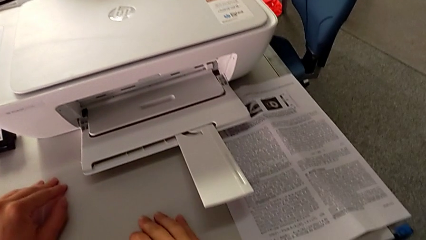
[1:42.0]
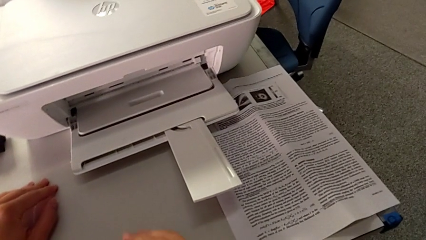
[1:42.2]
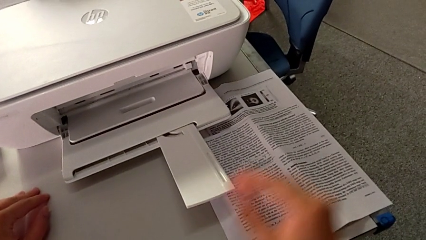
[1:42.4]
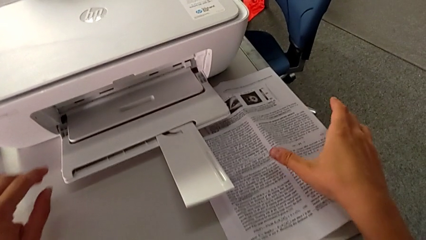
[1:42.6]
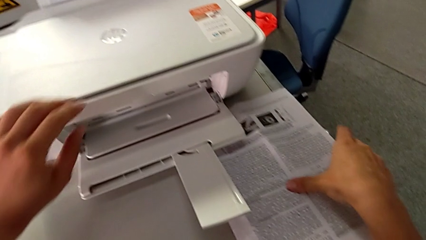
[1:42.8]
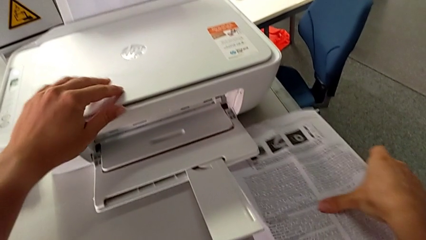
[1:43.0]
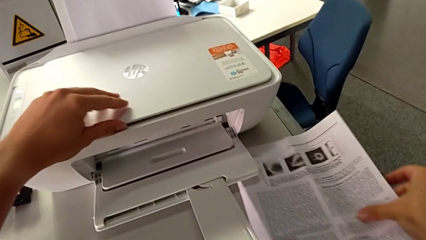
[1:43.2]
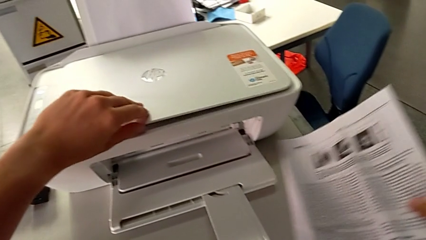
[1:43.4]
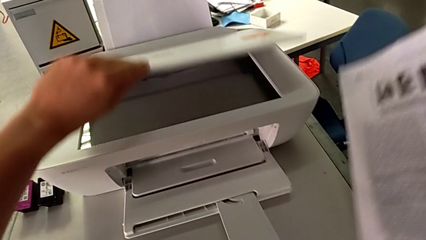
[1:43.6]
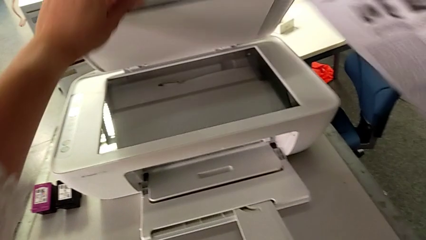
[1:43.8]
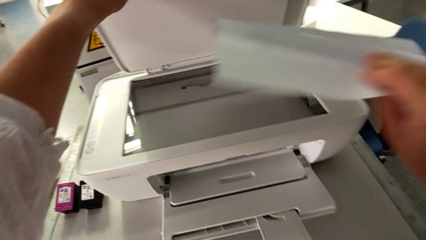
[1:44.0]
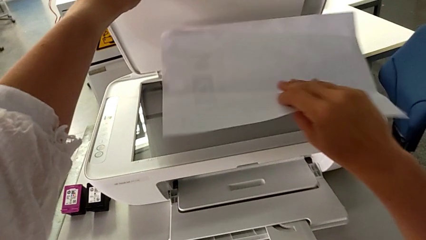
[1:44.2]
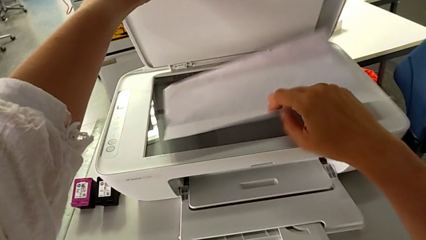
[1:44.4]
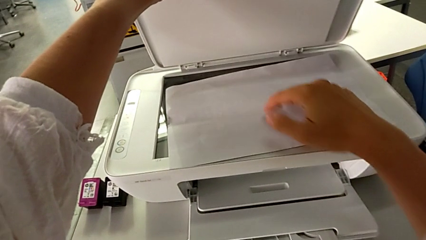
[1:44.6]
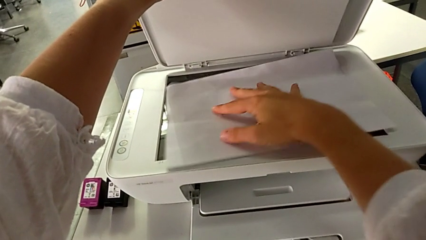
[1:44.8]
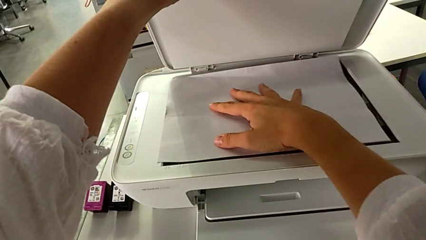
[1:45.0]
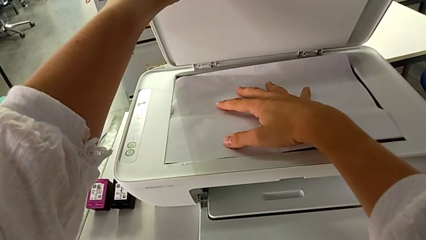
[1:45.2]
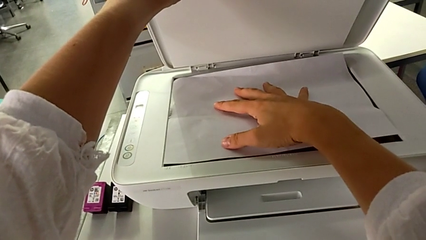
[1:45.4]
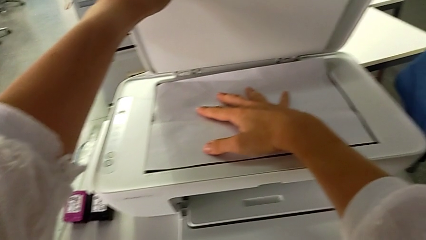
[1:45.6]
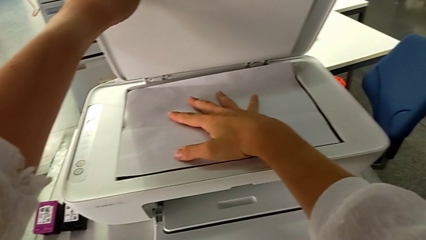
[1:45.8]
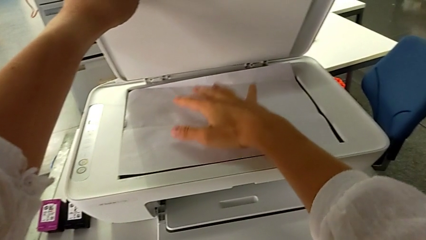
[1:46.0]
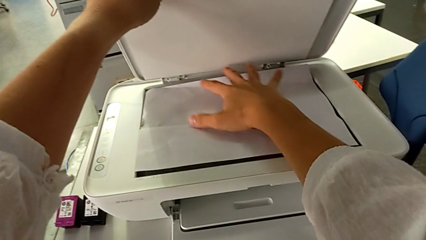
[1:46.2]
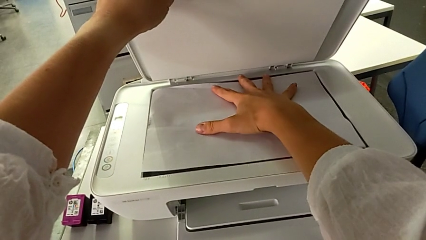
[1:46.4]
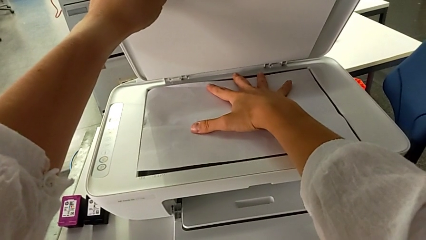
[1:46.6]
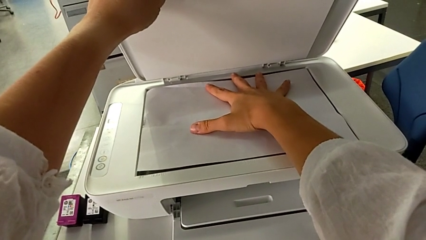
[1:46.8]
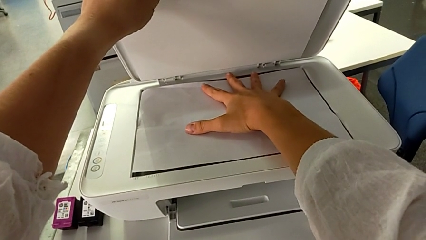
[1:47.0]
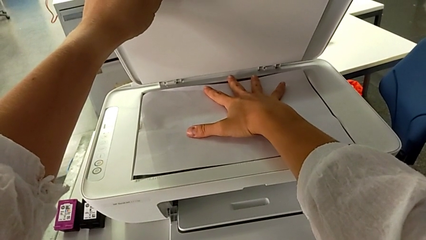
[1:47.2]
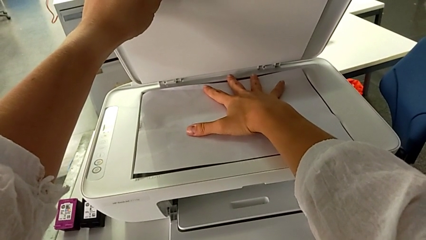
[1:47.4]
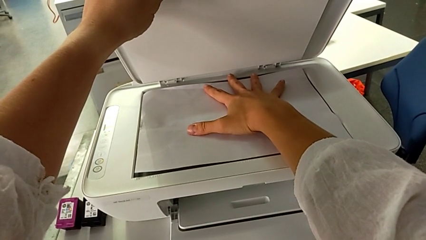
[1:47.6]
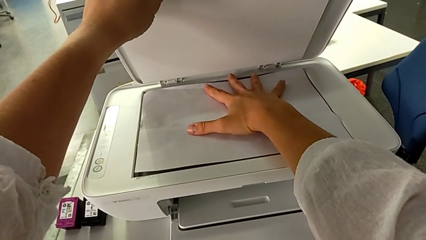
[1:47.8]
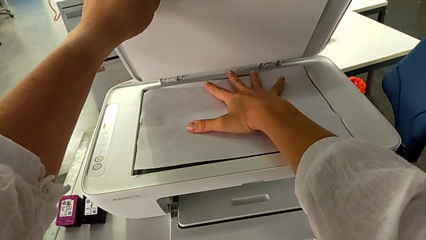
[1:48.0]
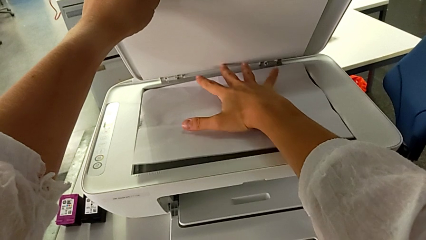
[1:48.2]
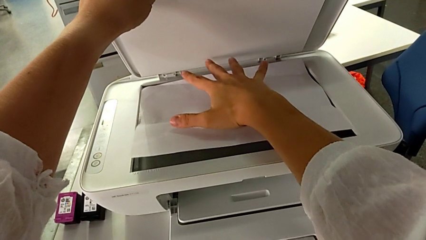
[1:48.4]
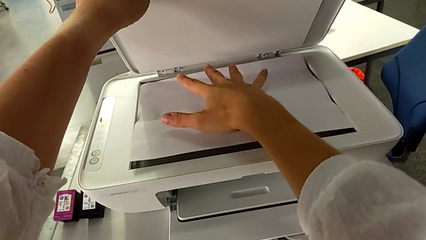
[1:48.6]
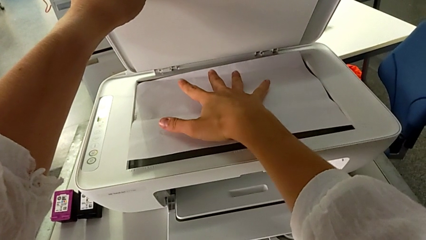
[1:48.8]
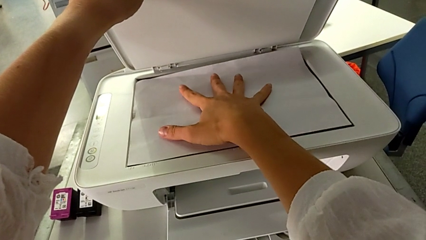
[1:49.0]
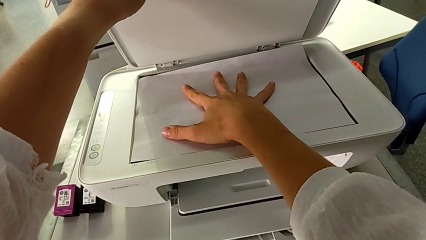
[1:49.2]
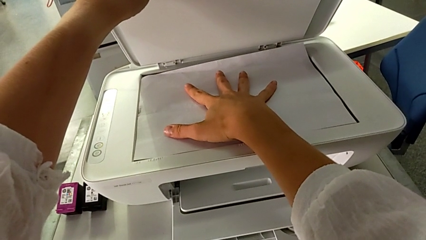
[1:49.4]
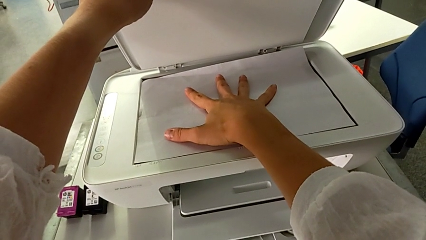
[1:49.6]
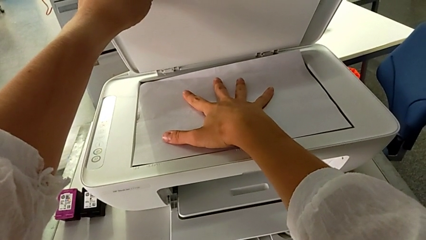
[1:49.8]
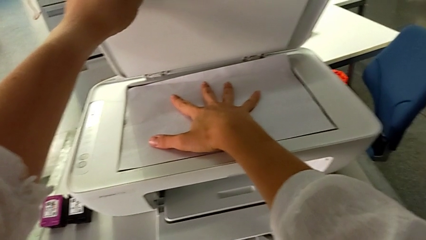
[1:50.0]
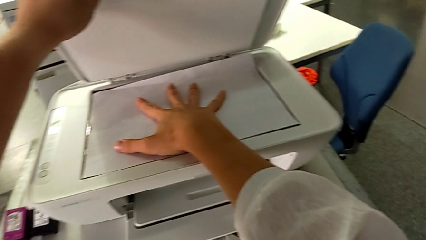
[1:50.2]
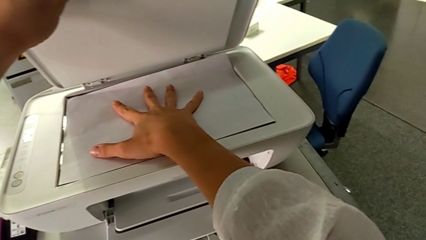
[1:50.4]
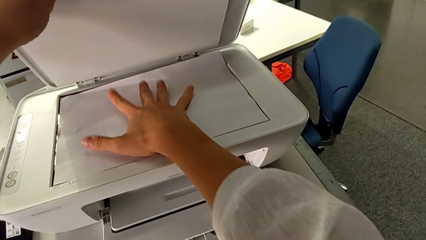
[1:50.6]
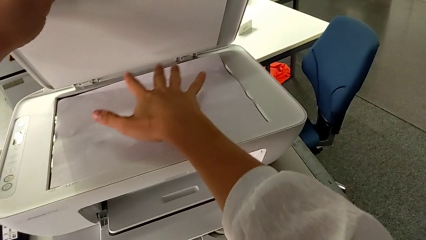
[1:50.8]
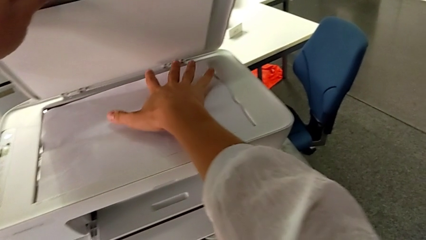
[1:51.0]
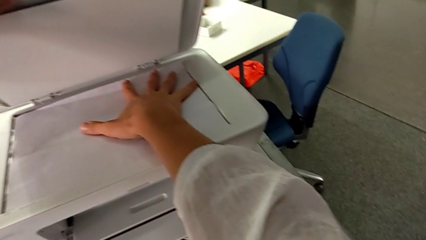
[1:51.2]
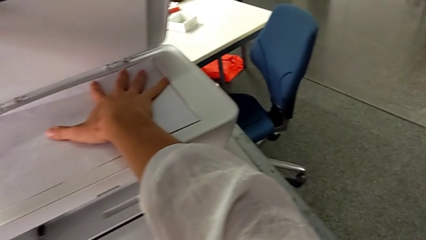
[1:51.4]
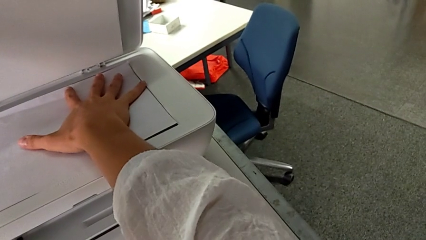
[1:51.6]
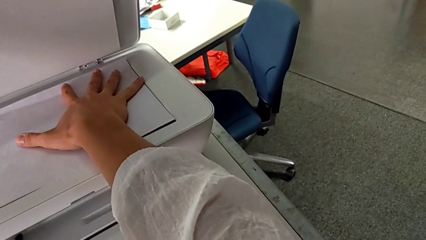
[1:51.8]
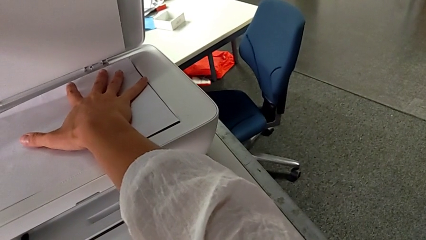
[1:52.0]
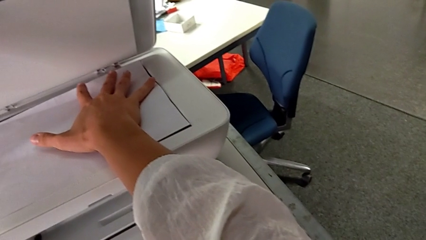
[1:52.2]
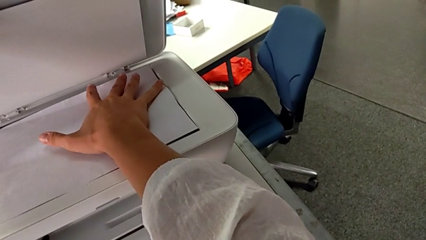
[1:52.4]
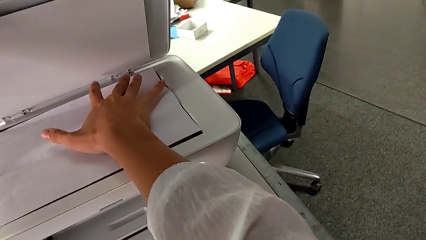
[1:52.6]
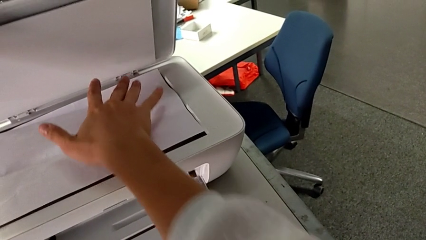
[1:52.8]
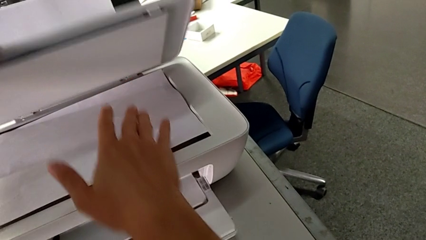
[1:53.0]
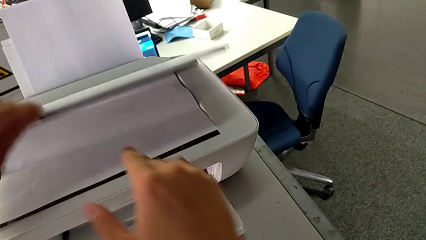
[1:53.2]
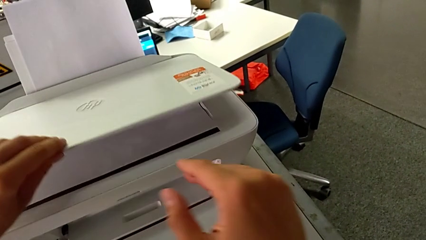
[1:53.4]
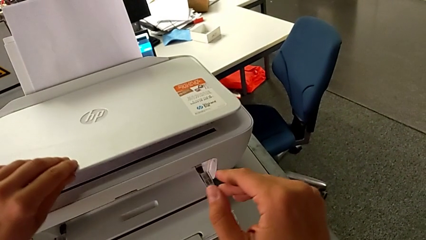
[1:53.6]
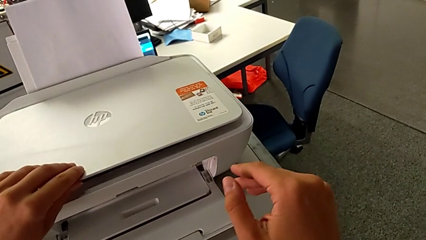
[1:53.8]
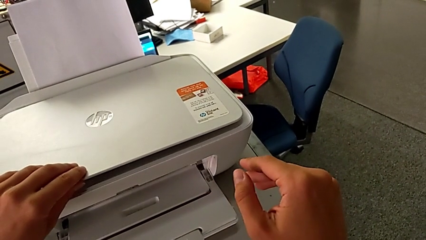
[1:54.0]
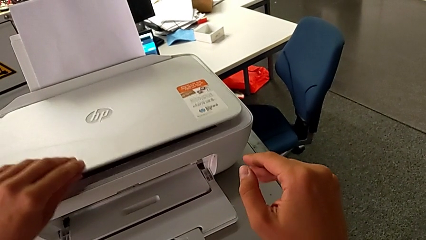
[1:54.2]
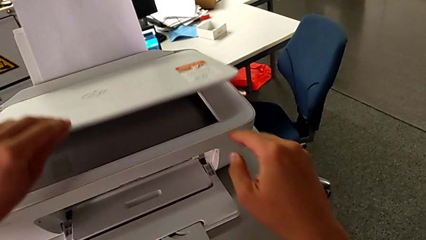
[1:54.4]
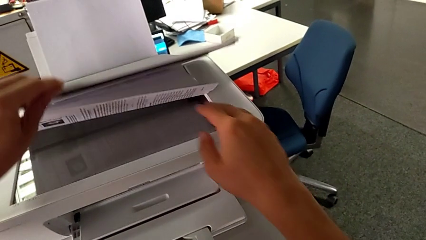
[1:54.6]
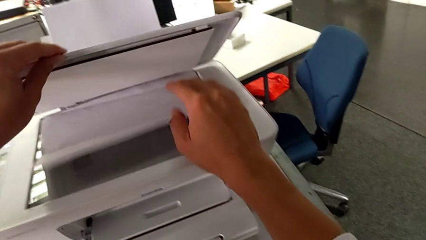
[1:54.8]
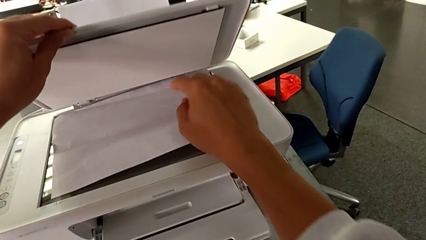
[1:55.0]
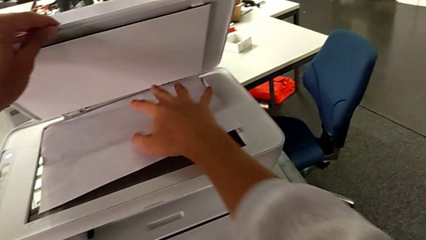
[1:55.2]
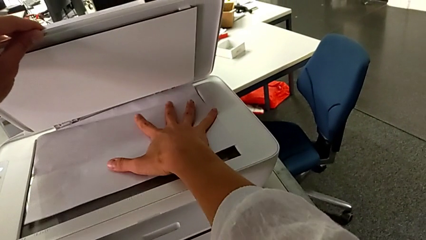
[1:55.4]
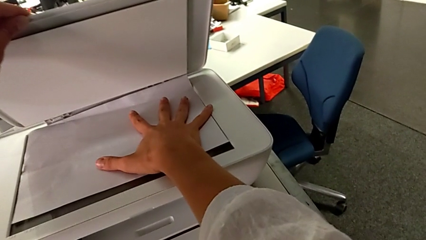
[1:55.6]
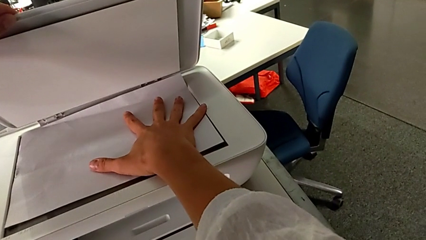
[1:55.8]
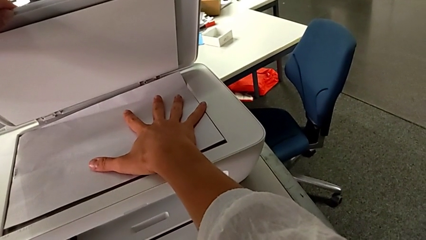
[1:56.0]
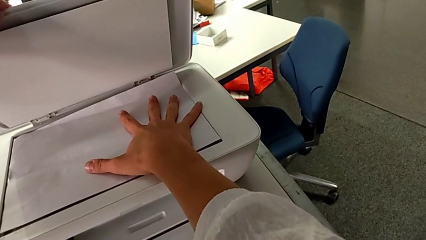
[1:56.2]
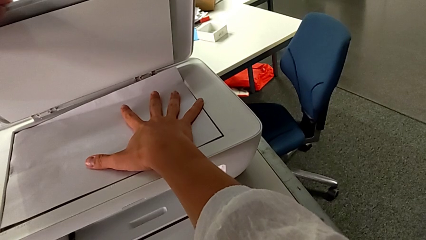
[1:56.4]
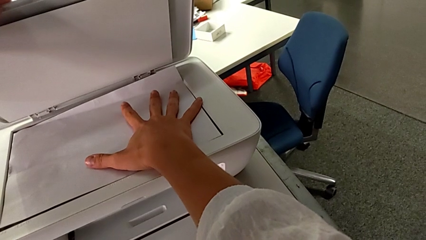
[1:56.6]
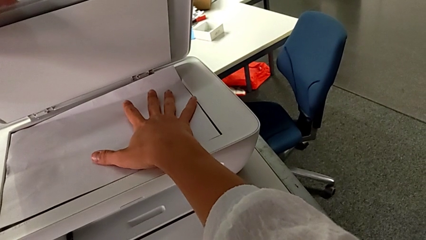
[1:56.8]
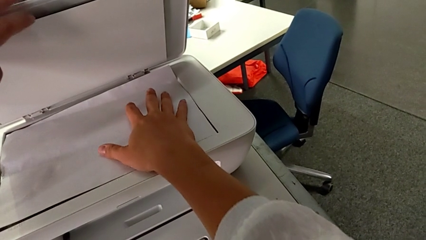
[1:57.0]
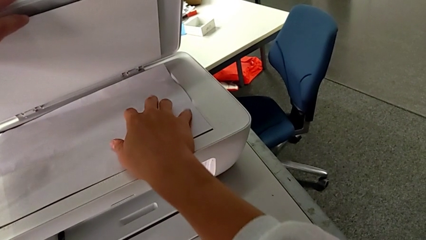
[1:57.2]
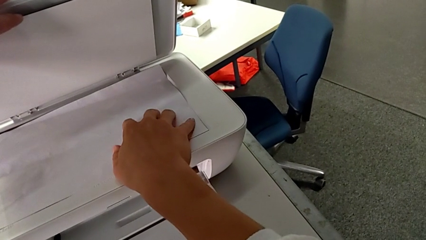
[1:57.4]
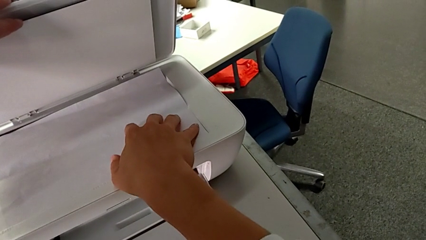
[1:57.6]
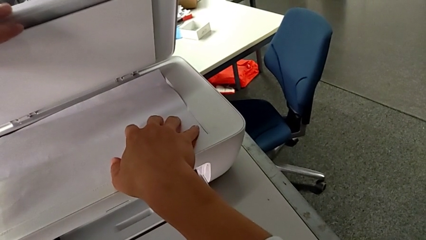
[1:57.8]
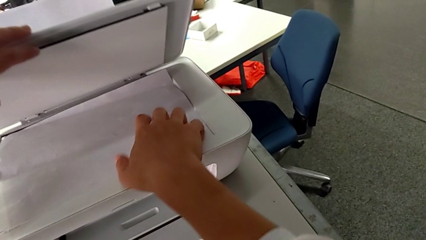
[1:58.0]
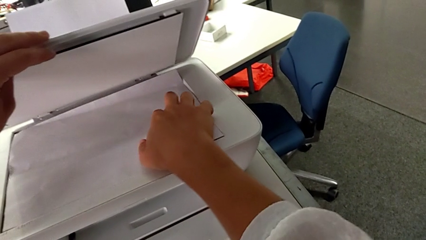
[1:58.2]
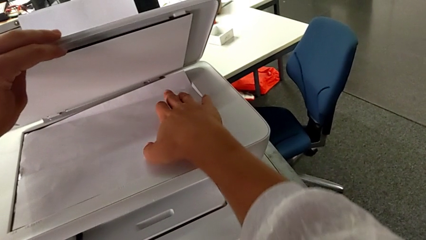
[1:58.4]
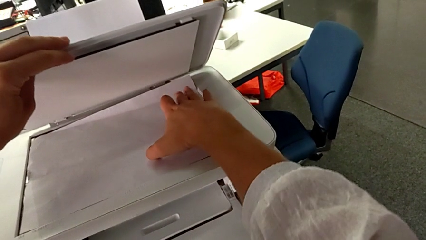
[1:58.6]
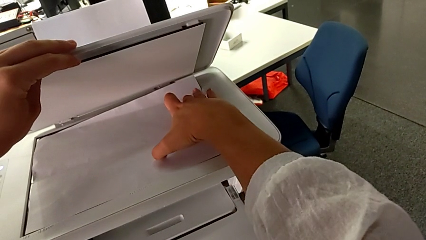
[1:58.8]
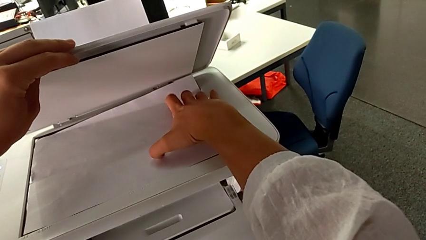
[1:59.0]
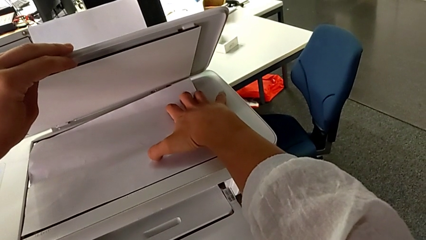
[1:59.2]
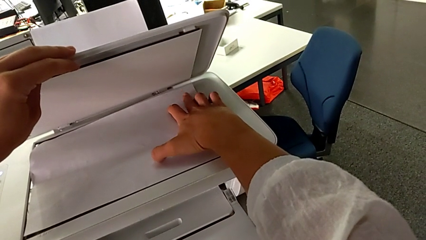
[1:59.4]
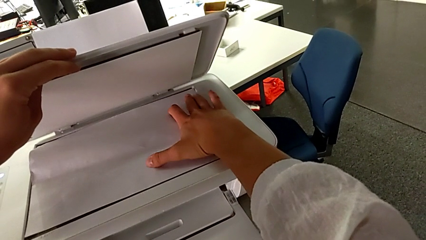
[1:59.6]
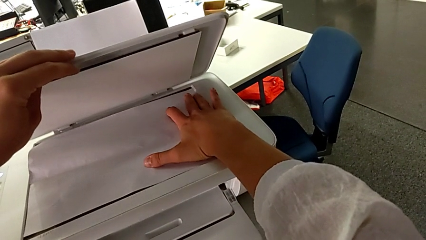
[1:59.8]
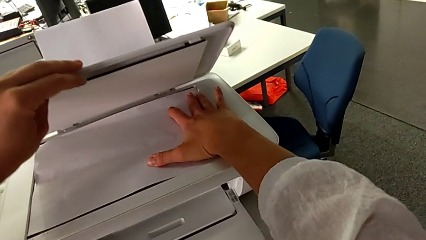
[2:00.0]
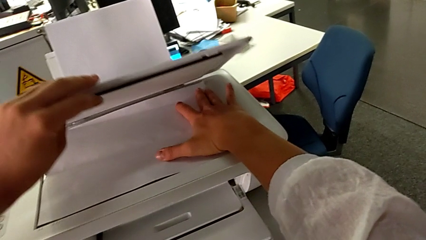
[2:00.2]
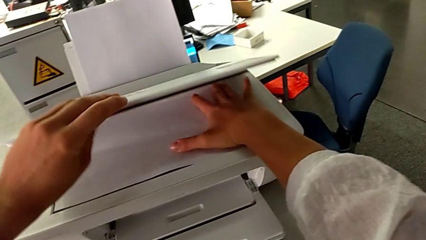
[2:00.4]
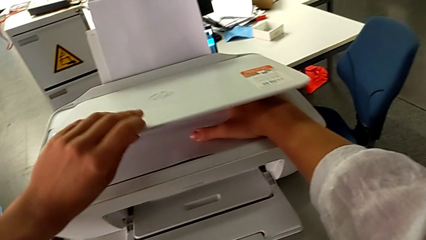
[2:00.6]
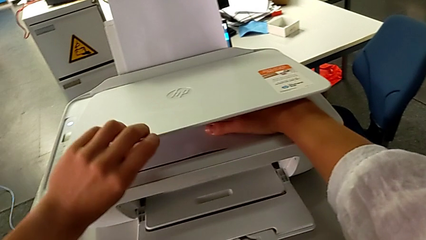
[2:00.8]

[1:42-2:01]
The camera wearer is making a copy of a white and black paper. They grab the copy, open the copy gate, place the paper stack, place the copy, touch the paper tray, close the printer, open it and touch the paper tray.
